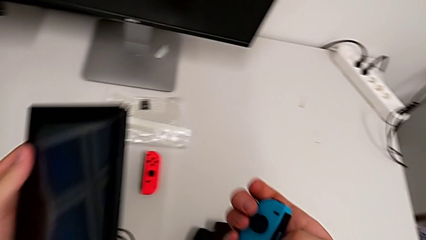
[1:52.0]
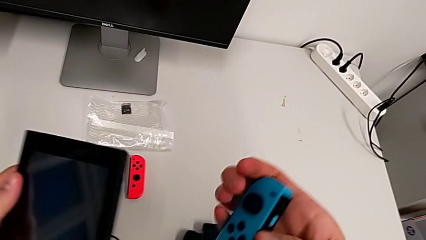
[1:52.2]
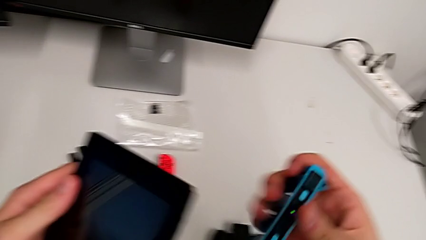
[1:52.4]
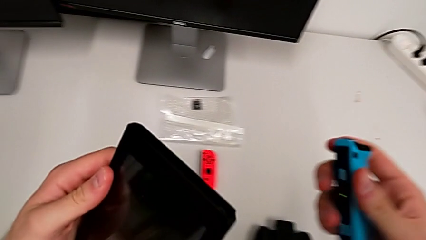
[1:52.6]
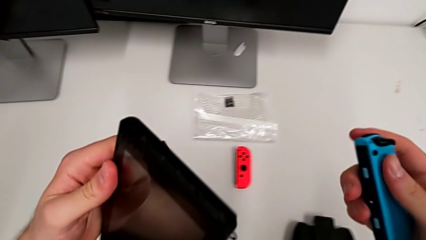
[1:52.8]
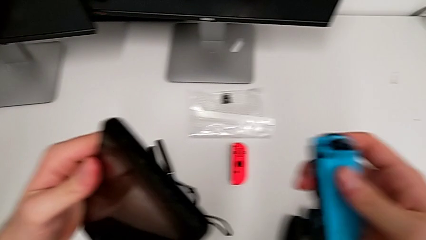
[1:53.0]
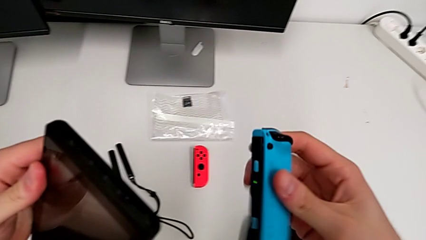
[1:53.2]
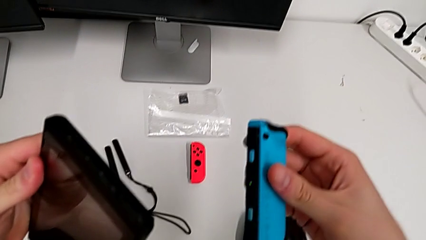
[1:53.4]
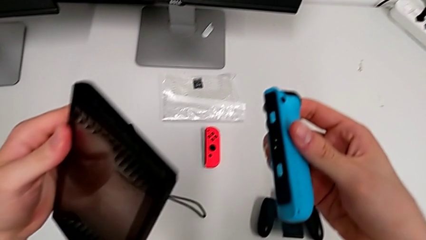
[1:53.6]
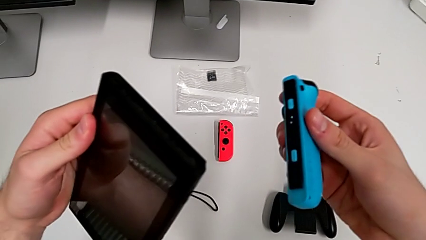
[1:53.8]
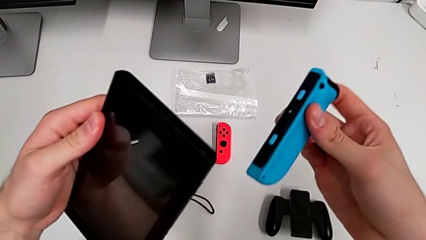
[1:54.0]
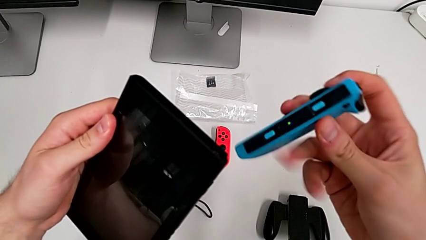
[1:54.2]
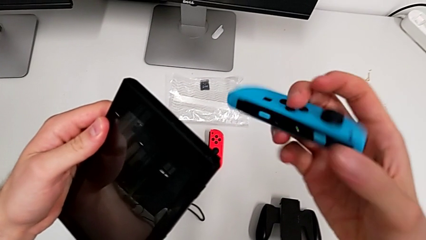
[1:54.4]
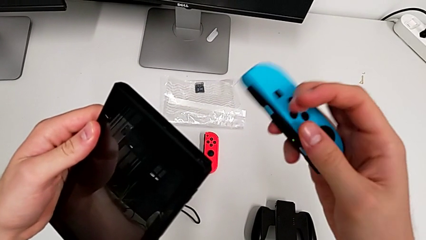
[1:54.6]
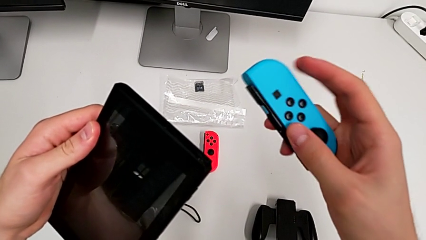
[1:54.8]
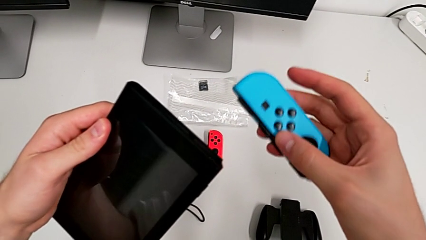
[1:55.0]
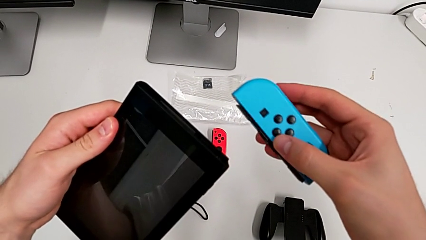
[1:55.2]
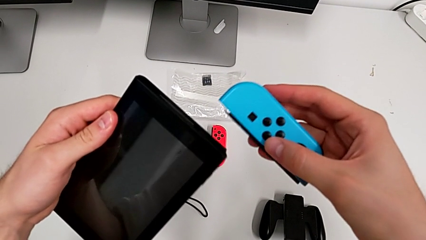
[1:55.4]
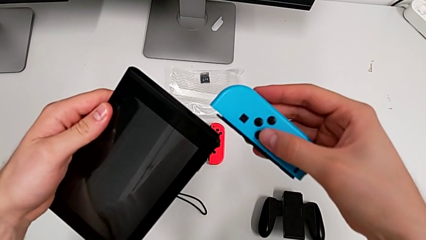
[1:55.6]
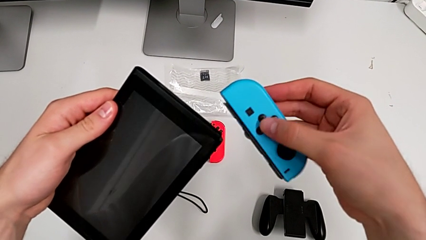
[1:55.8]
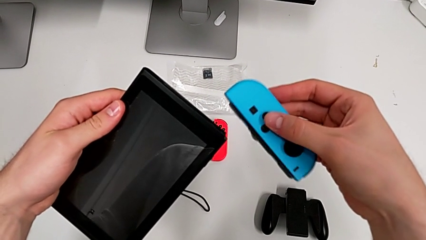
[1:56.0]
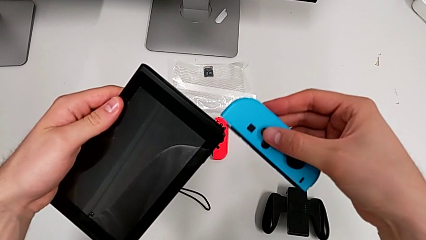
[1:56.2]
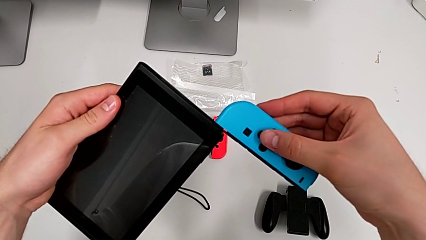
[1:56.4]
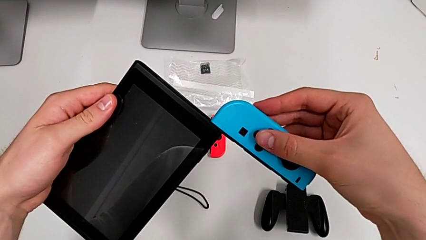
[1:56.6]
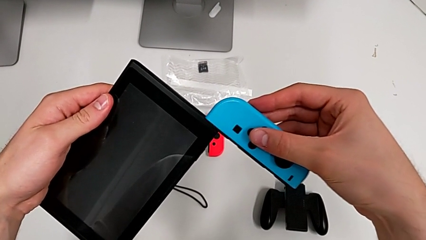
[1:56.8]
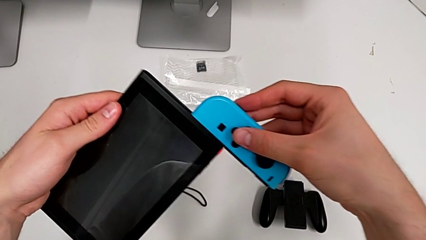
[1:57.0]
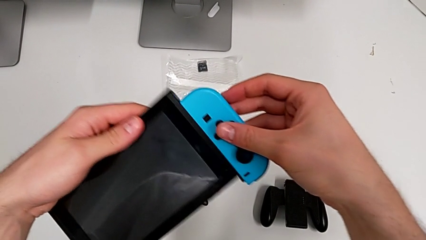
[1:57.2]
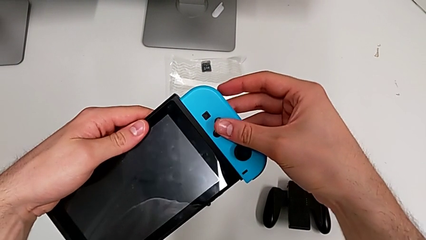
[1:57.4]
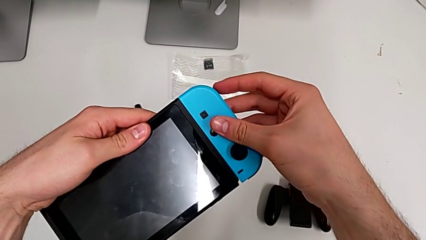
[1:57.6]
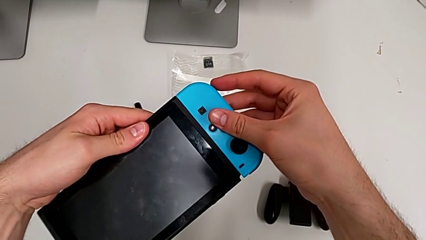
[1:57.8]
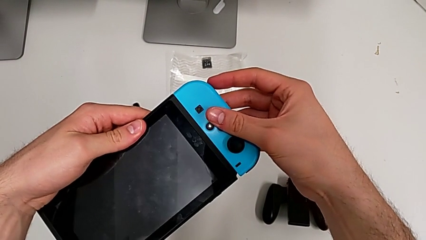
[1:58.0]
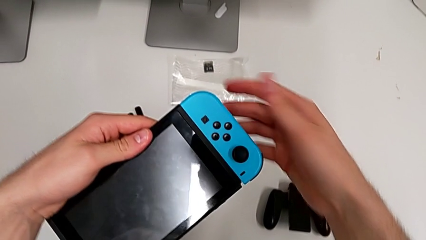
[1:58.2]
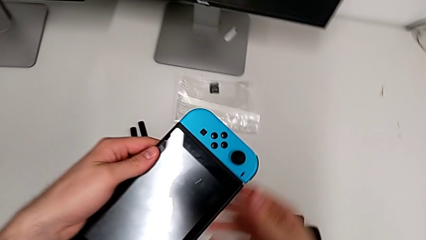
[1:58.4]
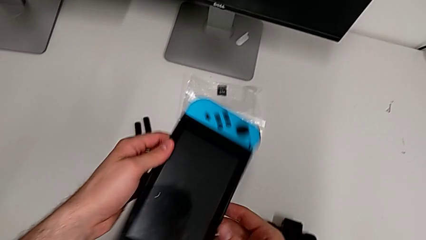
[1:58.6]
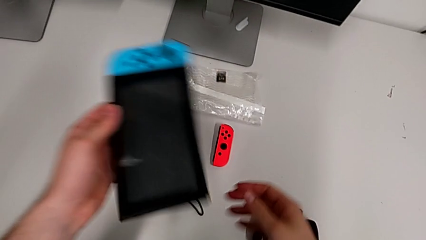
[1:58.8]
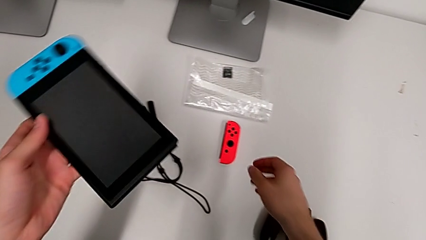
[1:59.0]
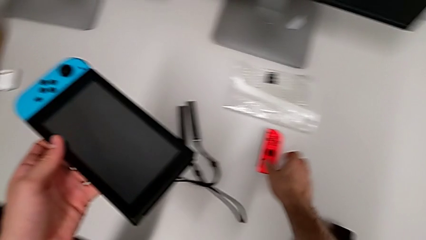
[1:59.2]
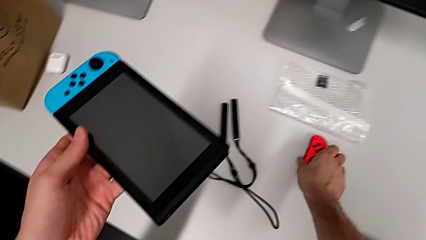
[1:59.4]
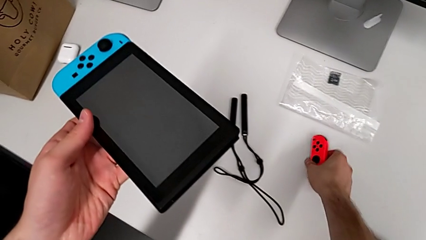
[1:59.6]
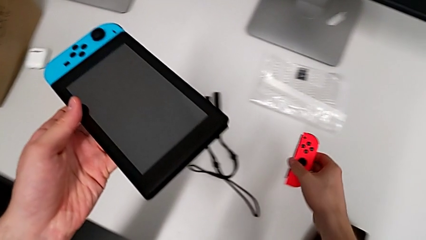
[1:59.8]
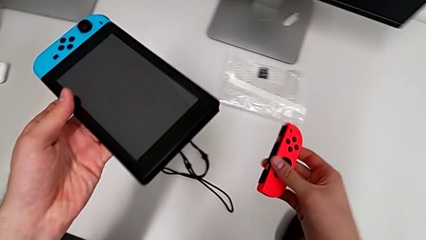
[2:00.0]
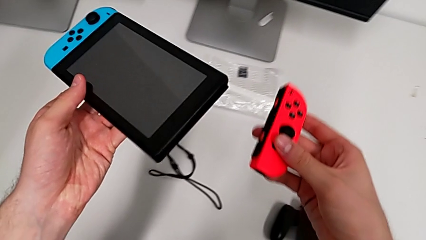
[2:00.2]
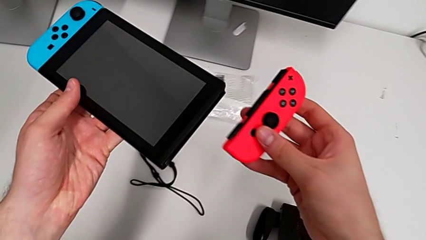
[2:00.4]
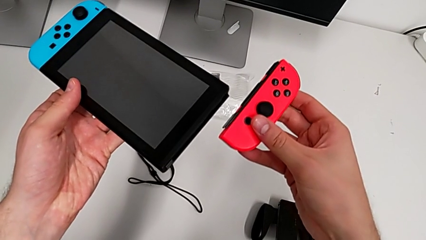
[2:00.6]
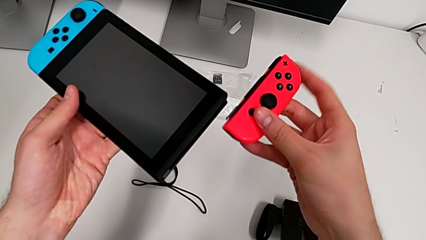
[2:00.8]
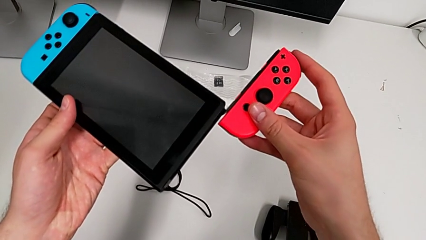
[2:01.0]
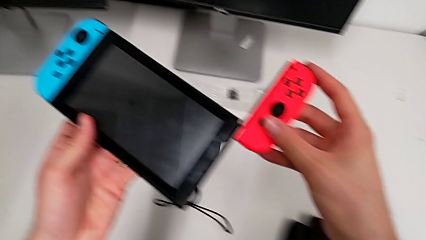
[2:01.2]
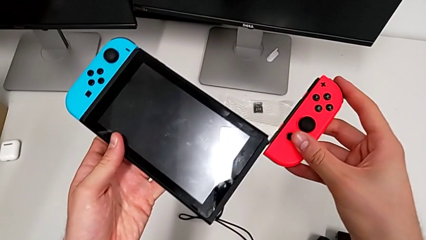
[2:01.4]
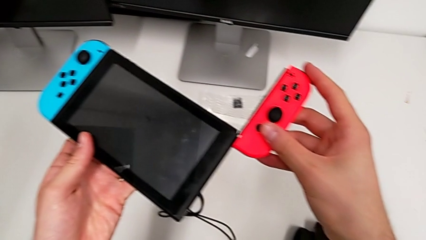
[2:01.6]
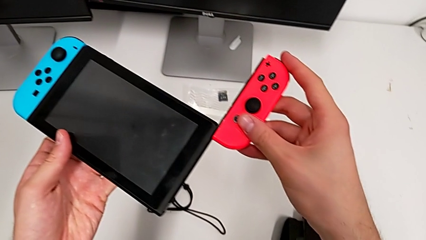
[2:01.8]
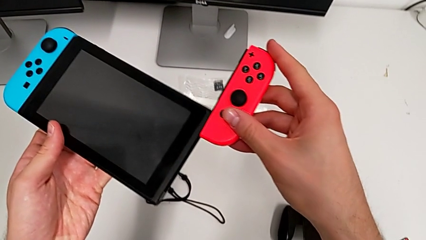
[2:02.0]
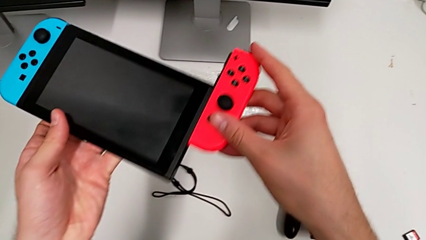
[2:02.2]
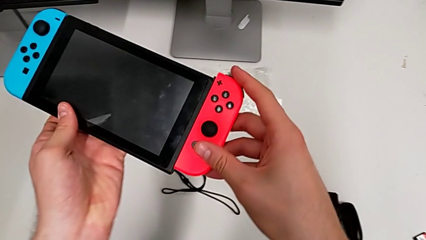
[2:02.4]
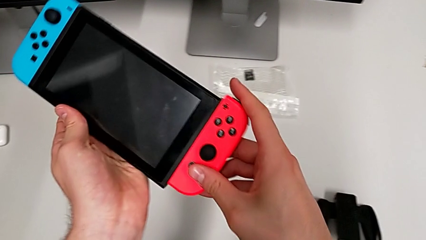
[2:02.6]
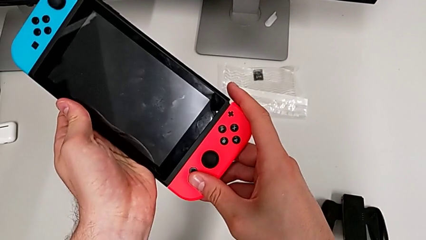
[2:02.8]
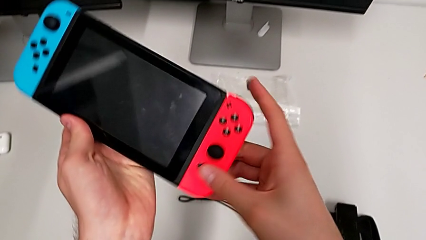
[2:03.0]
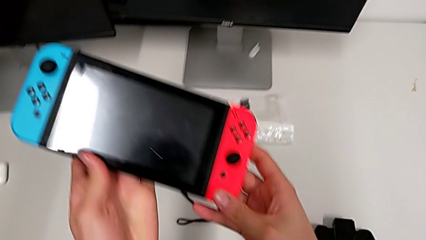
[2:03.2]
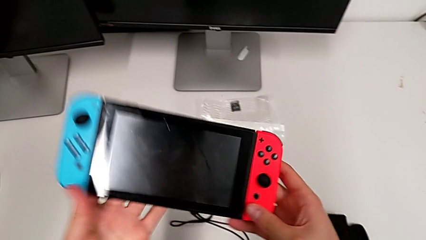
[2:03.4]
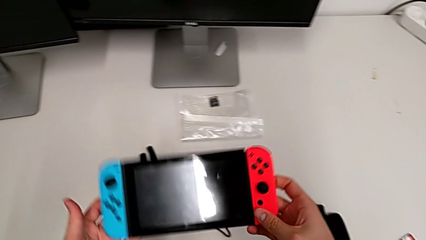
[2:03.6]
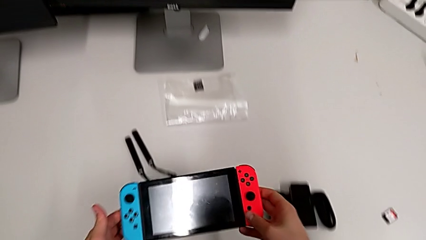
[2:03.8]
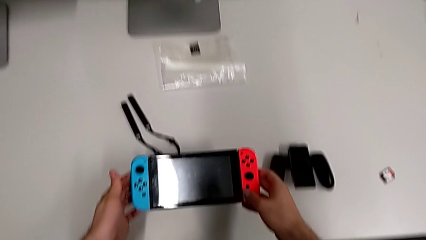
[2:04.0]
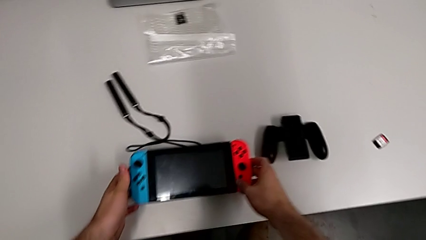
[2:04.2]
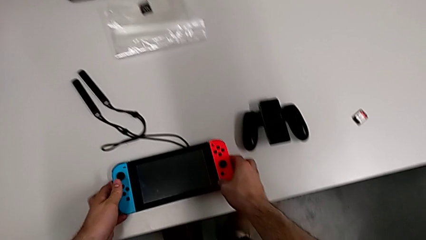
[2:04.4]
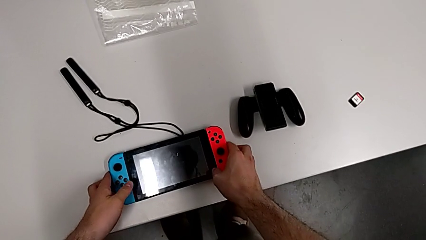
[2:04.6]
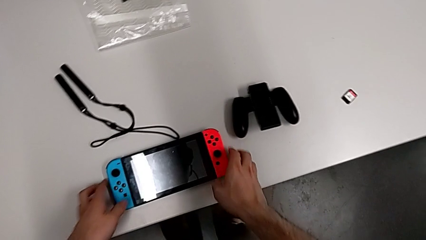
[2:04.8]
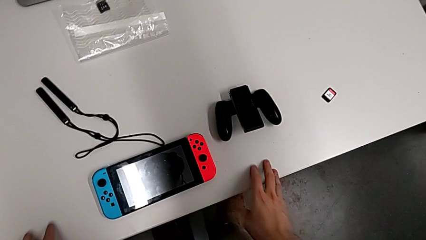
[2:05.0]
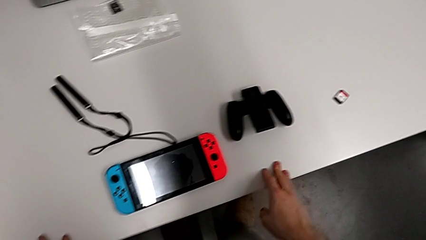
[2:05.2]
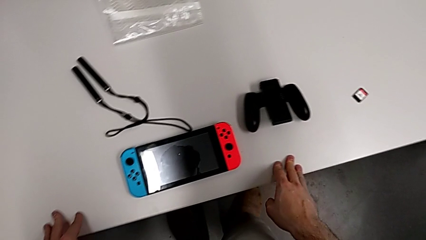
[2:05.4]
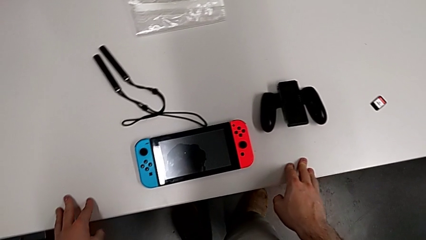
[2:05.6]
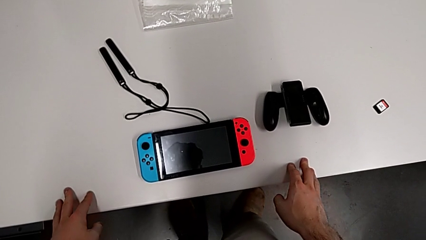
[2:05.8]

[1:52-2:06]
The camera wearer is inserting Joy-Con controllers into the Nintendo Switch. They place the left Nintendo Switch, assemble the blue Joy-Con controller, grab the red Joy-Con controller, assemble it and place the Nintendo Switch.

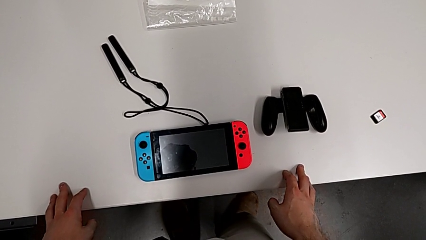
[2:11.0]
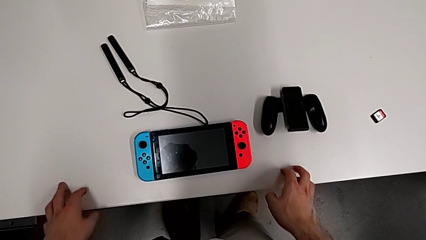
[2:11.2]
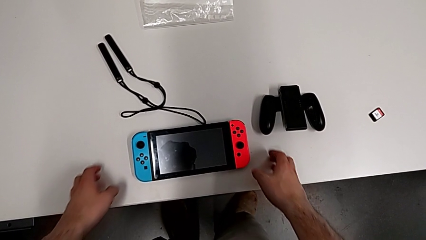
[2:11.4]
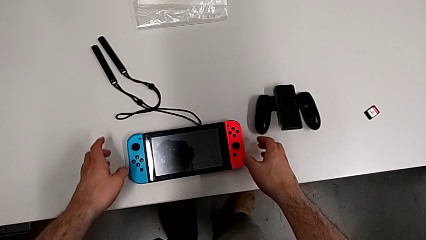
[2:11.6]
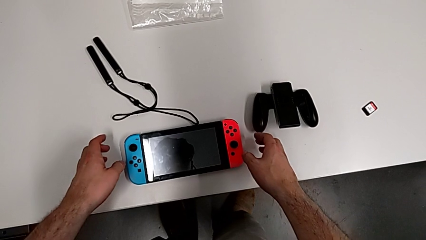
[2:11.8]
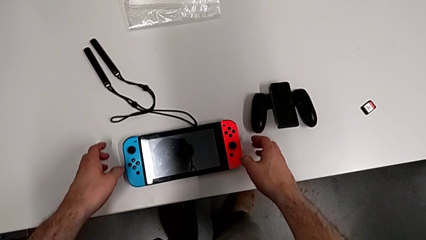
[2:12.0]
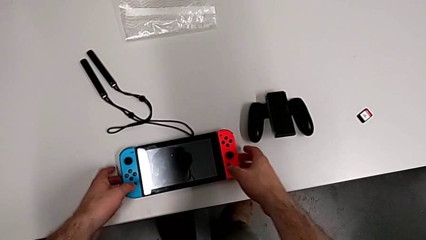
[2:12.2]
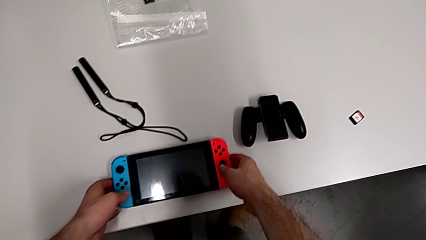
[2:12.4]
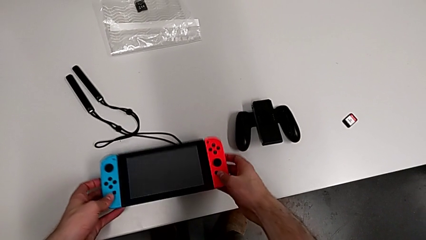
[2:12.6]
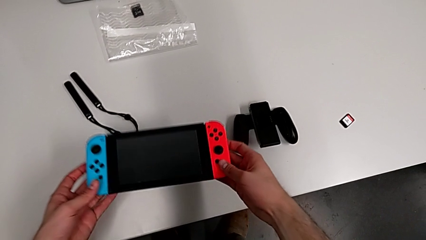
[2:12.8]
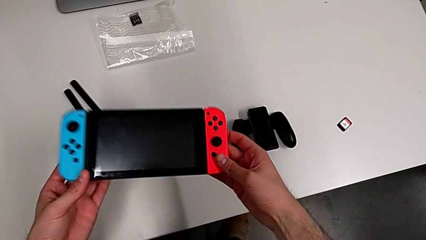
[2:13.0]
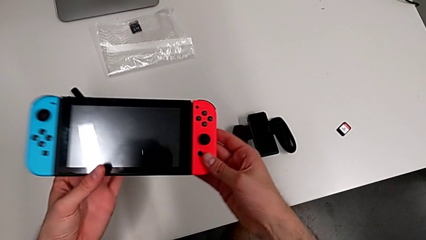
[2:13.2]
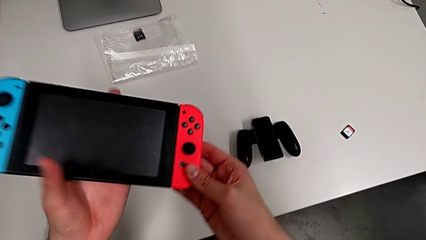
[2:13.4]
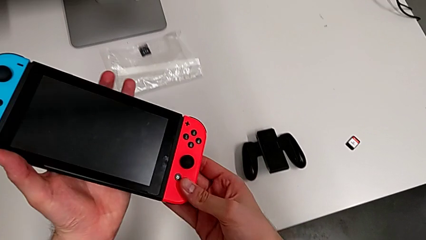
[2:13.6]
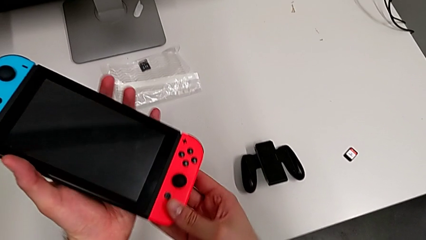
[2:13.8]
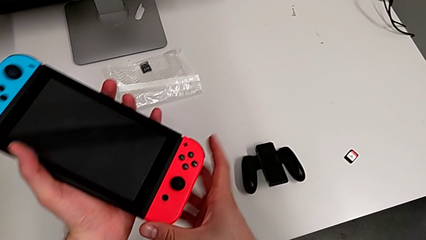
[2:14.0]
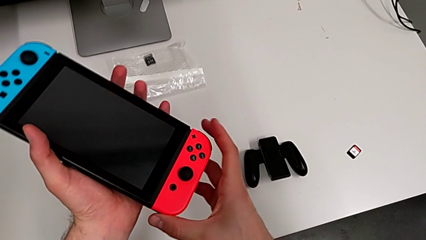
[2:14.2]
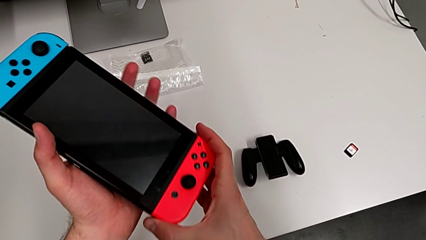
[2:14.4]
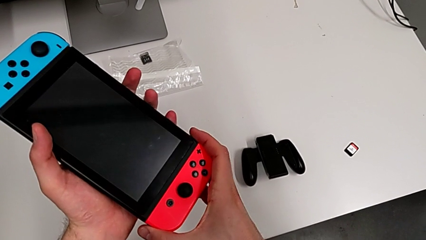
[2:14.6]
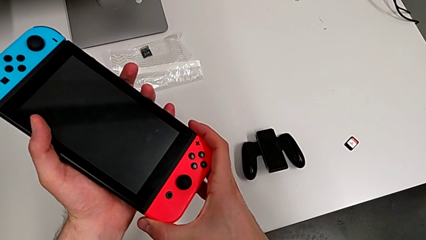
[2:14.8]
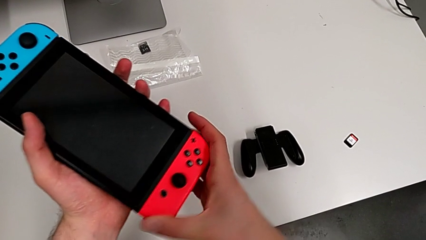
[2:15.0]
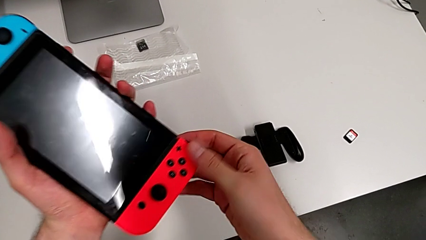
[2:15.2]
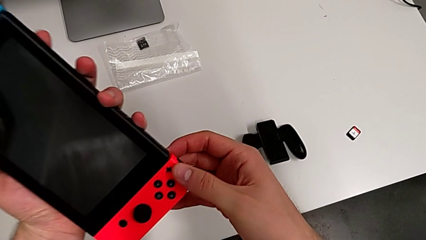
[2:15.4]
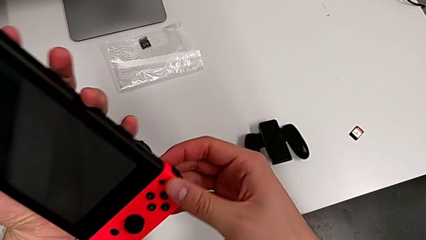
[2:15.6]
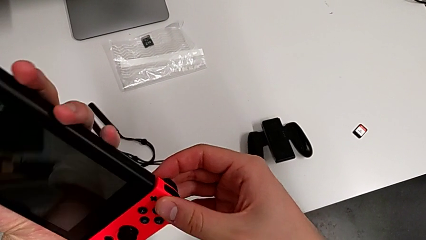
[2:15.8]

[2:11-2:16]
The camera wearer is changing the Joy-Con controllers to the comfort grip. They grab the Nintendo Switch and begin to press the button.
